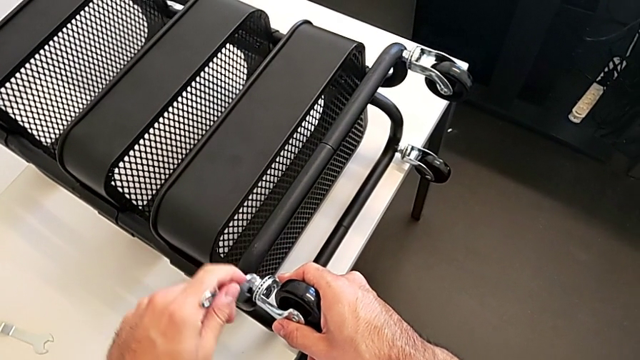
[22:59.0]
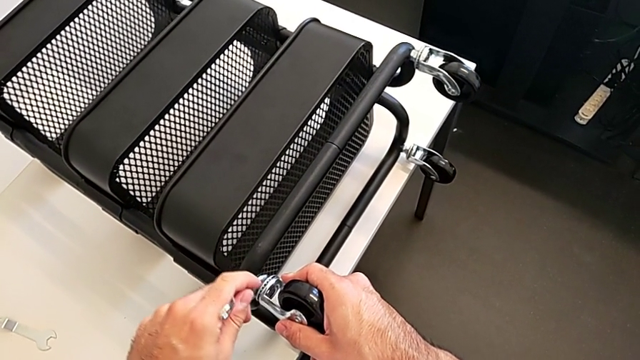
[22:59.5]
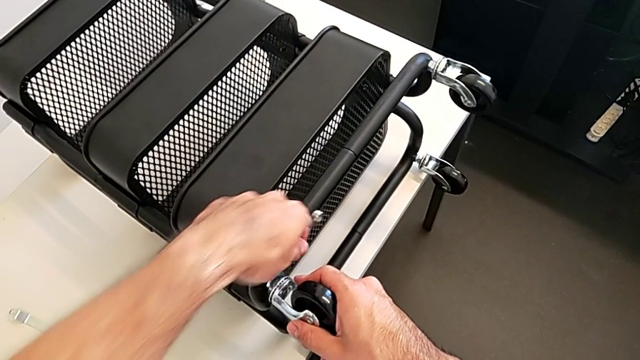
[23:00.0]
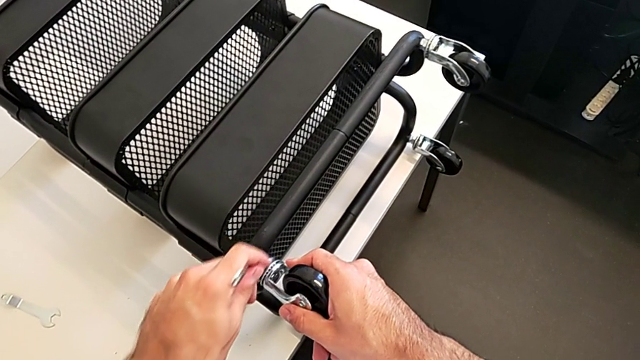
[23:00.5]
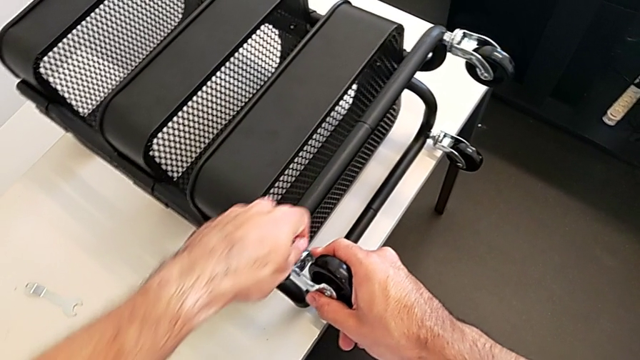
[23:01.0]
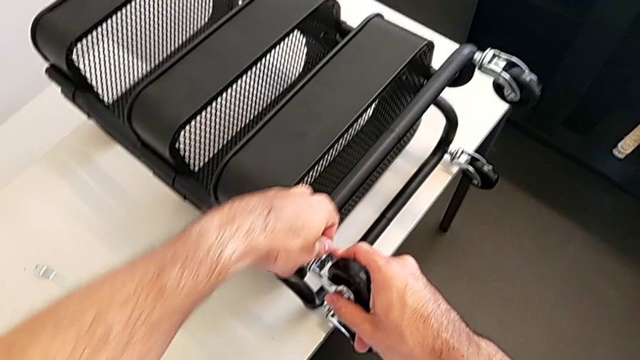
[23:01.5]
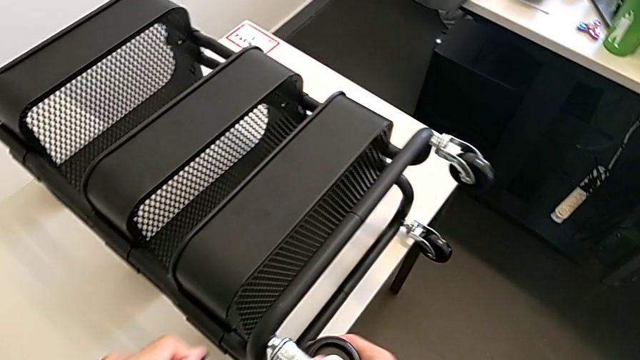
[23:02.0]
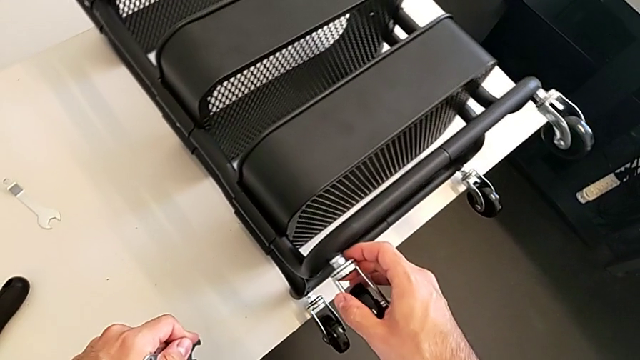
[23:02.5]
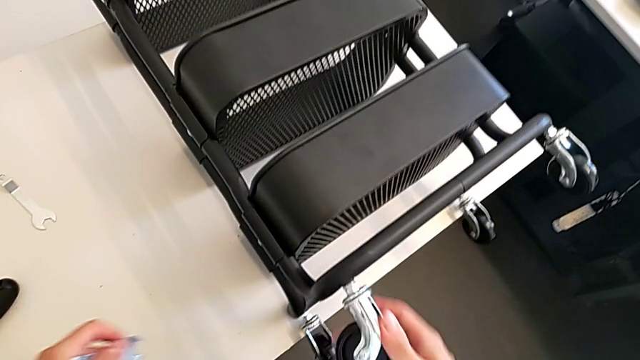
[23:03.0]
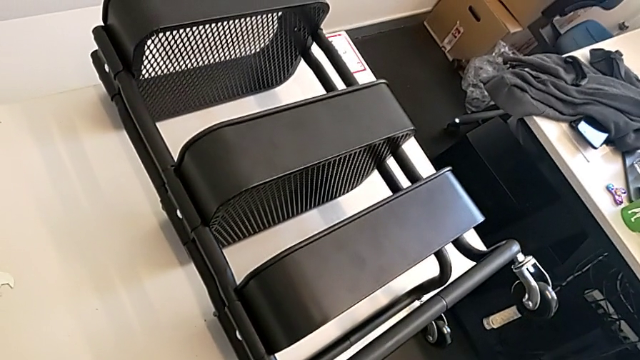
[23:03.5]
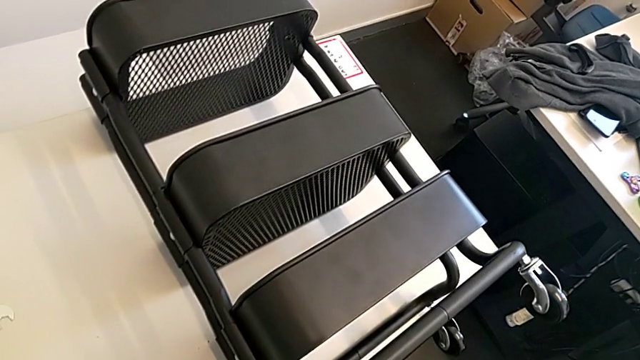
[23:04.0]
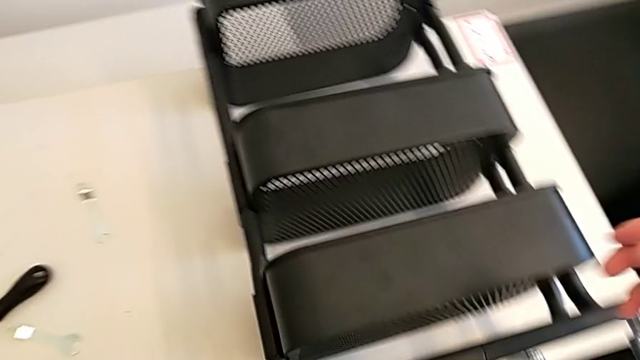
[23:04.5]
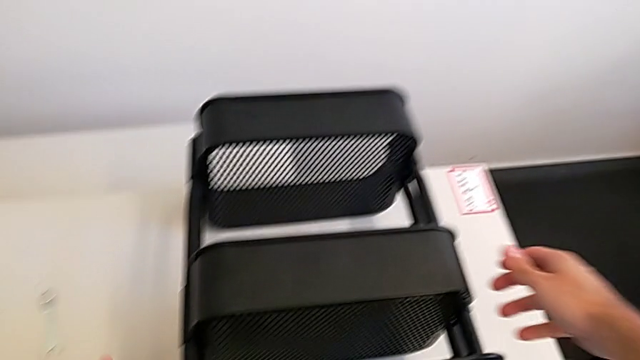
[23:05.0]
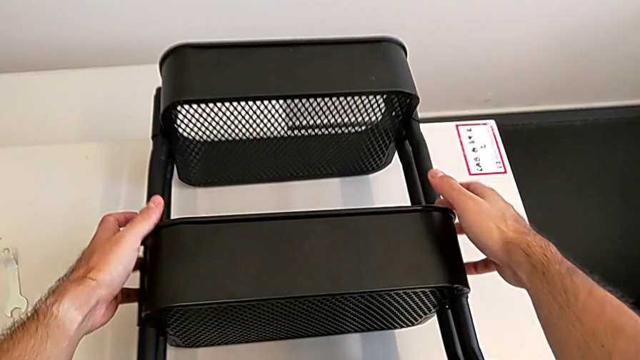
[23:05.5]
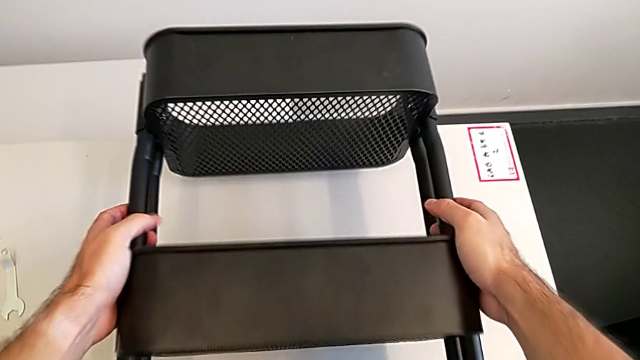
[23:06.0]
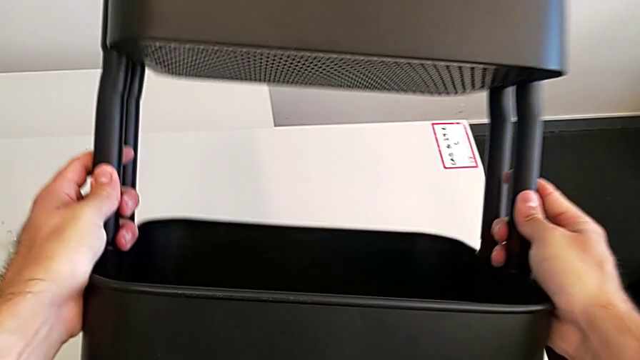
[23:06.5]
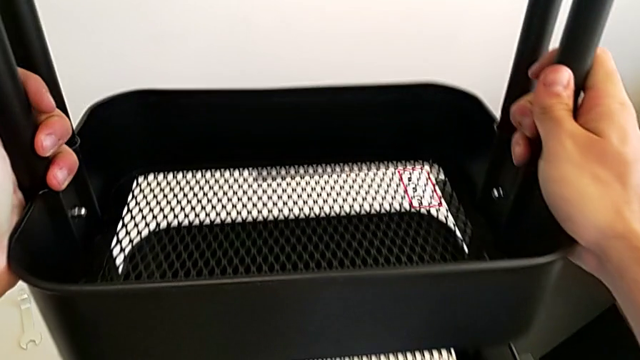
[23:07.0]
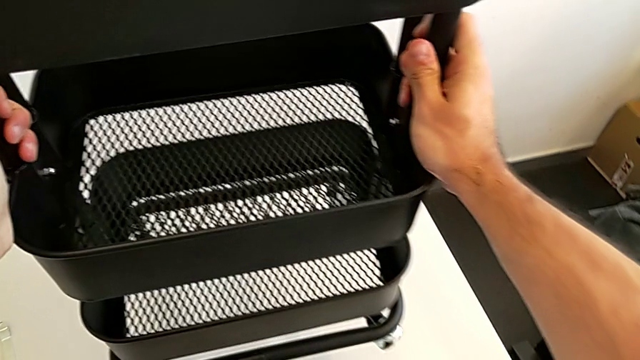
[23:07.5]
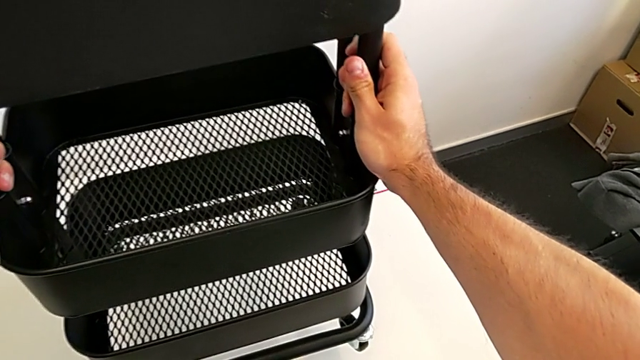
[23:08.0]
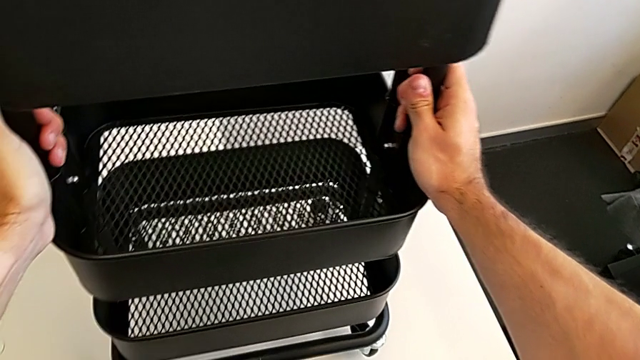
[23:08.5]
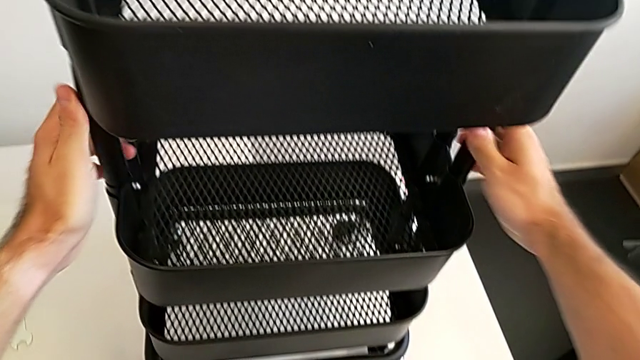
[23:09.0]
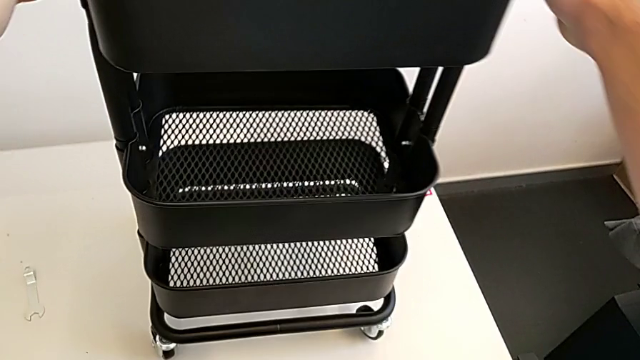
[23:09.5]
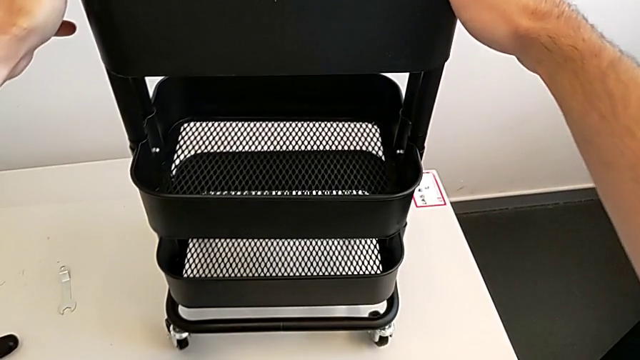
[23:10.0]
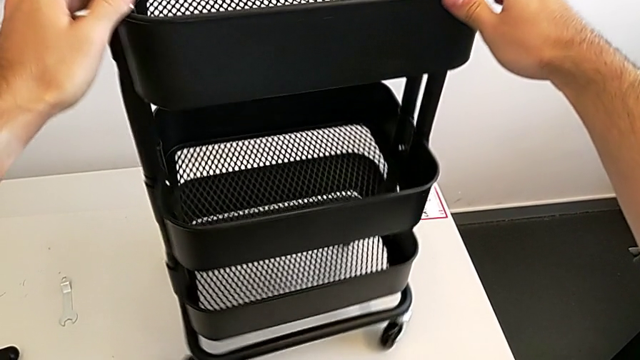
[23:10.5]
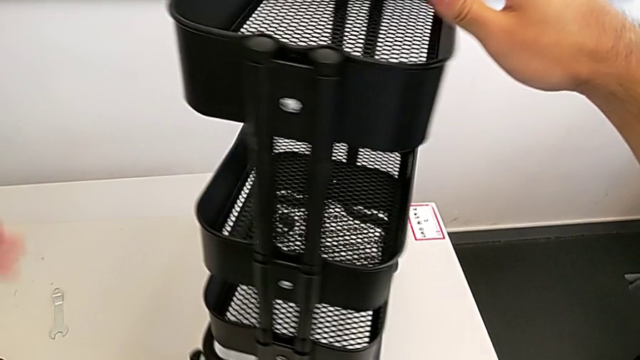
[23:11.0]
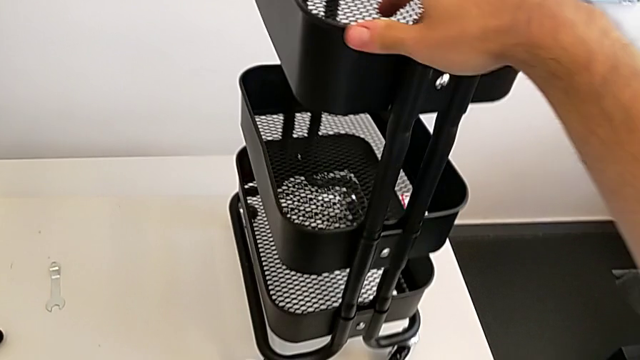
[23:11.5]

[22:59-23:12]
The camera wearer is screwing the four wheels. They keep screwing the fourth wheel, grab the grid tray, flip it and rotate it.
